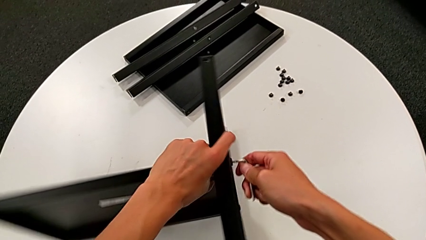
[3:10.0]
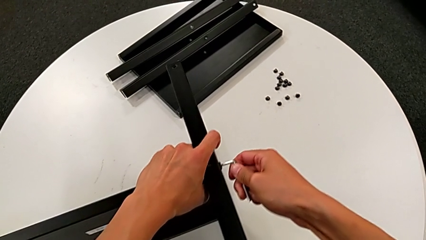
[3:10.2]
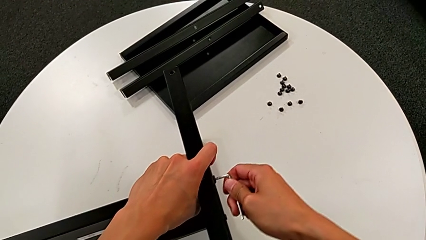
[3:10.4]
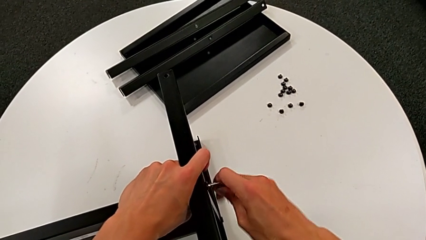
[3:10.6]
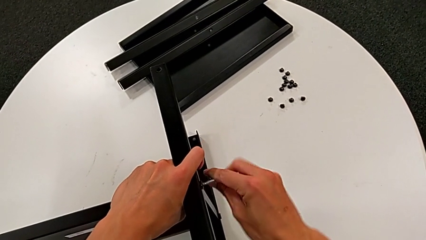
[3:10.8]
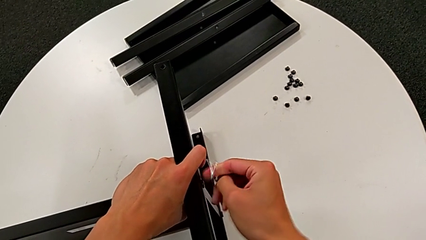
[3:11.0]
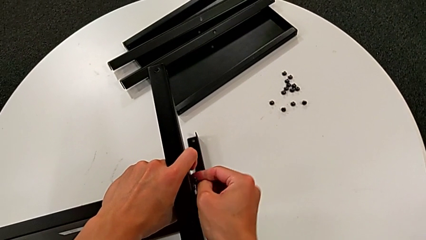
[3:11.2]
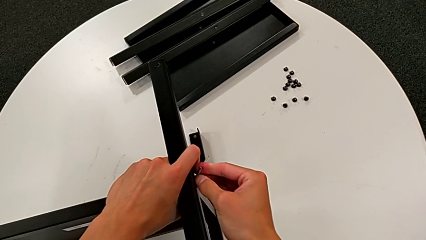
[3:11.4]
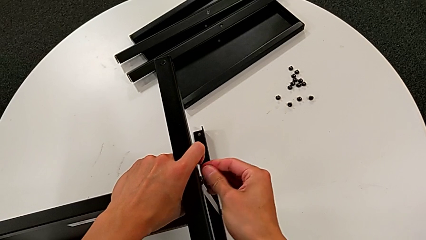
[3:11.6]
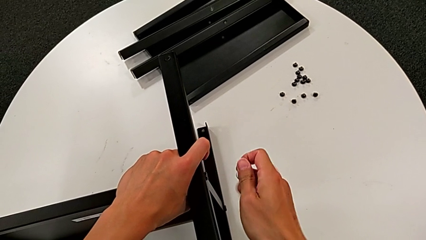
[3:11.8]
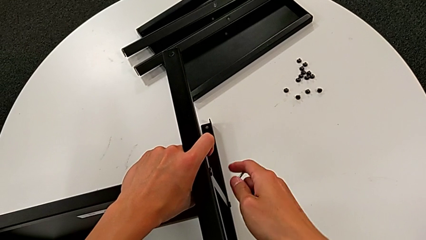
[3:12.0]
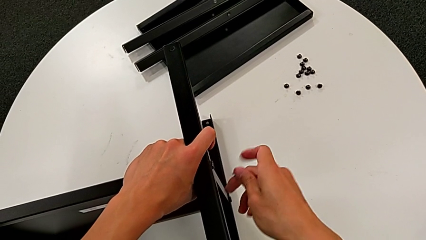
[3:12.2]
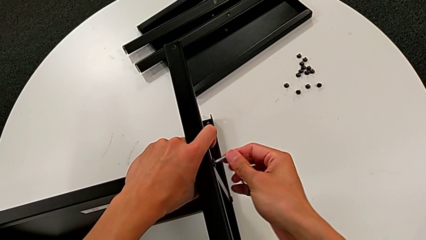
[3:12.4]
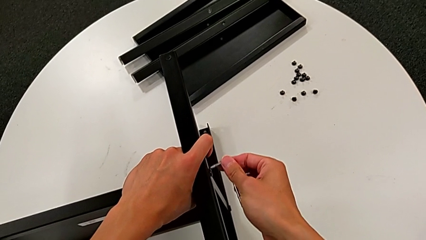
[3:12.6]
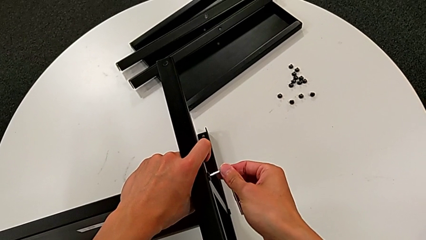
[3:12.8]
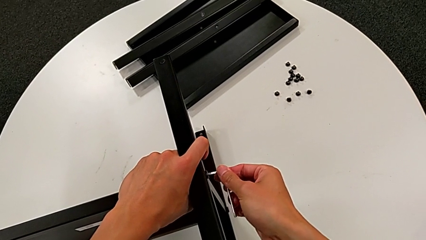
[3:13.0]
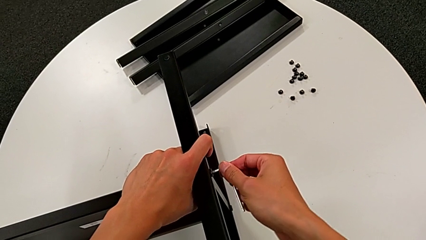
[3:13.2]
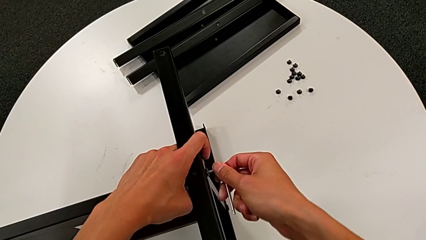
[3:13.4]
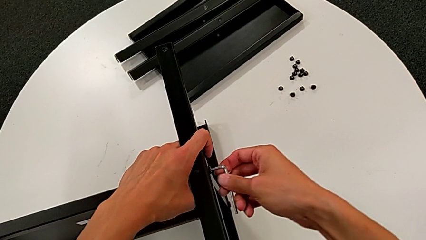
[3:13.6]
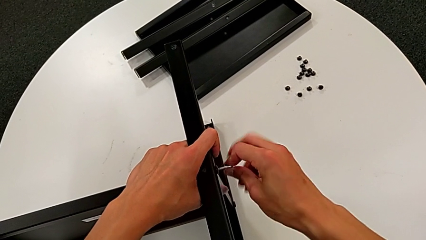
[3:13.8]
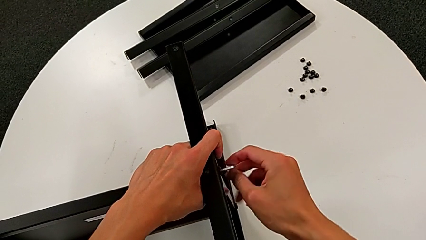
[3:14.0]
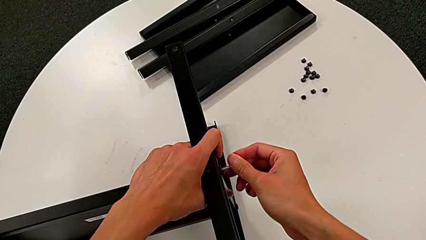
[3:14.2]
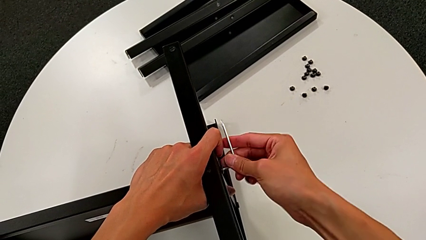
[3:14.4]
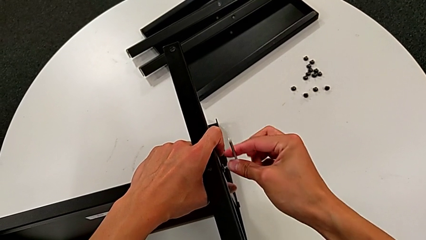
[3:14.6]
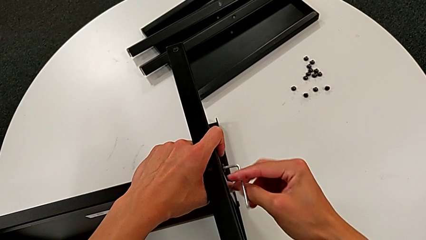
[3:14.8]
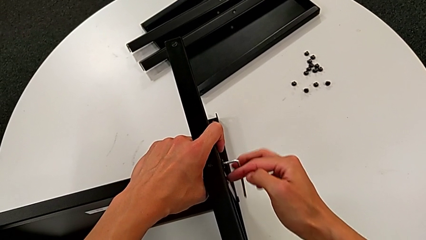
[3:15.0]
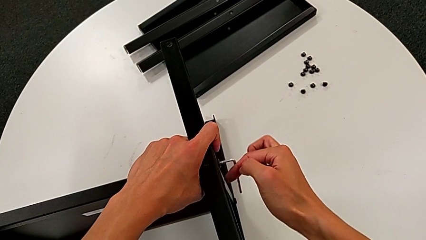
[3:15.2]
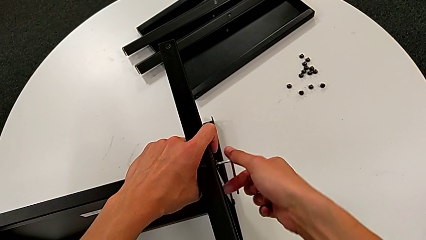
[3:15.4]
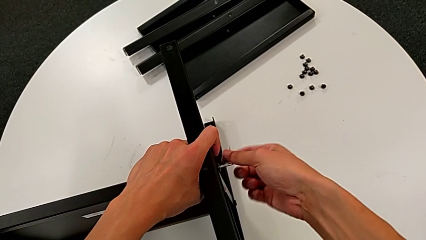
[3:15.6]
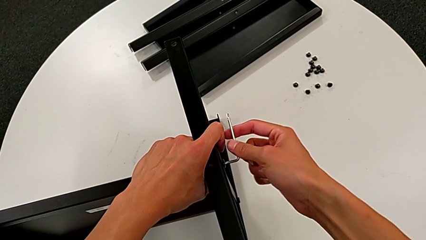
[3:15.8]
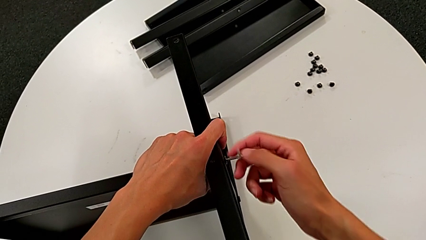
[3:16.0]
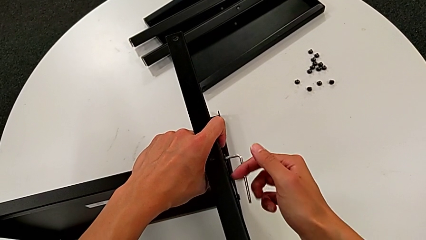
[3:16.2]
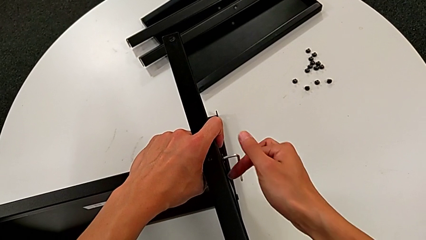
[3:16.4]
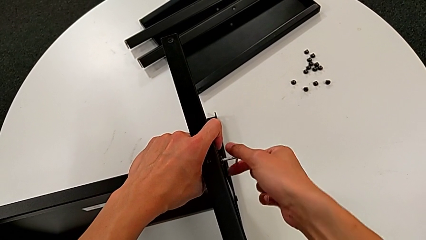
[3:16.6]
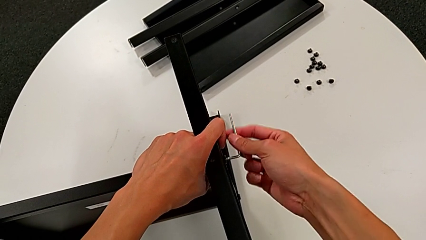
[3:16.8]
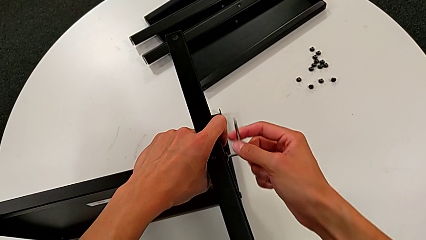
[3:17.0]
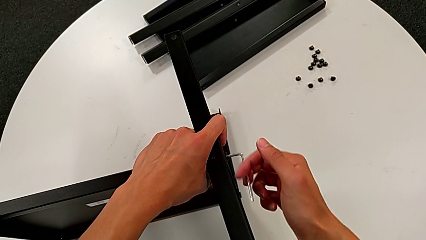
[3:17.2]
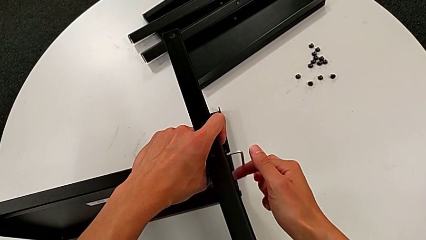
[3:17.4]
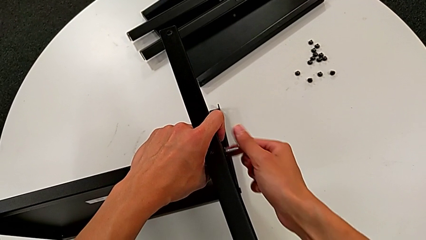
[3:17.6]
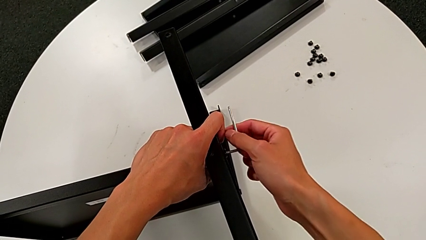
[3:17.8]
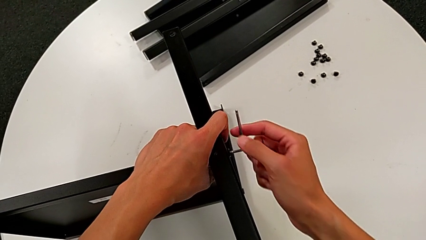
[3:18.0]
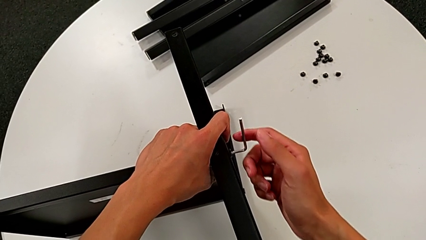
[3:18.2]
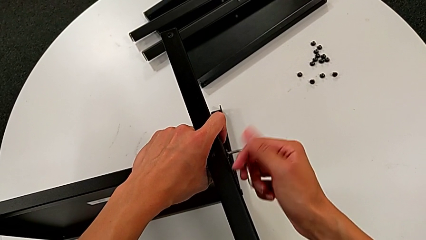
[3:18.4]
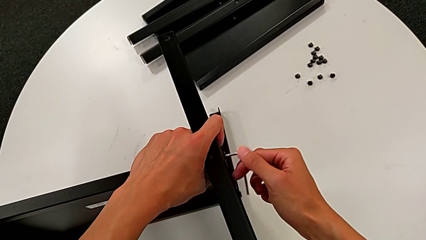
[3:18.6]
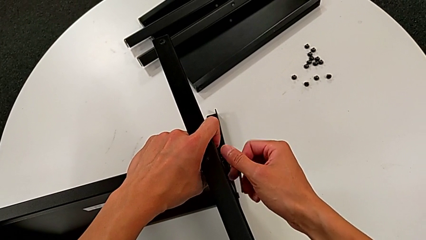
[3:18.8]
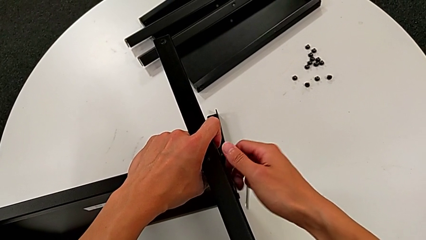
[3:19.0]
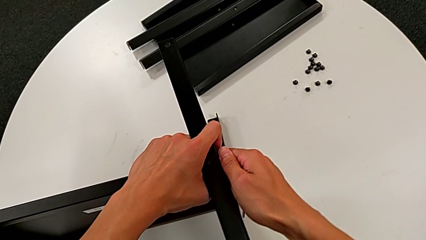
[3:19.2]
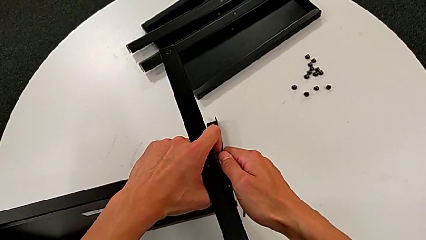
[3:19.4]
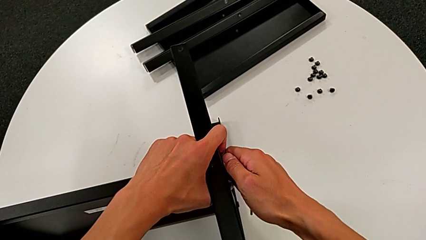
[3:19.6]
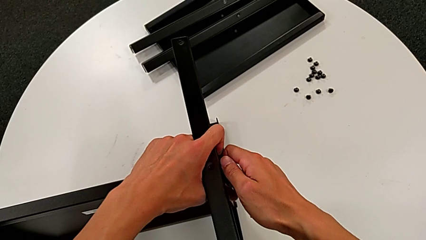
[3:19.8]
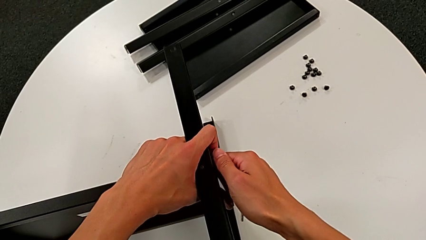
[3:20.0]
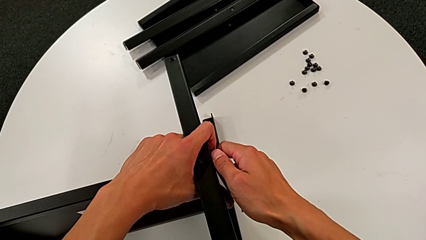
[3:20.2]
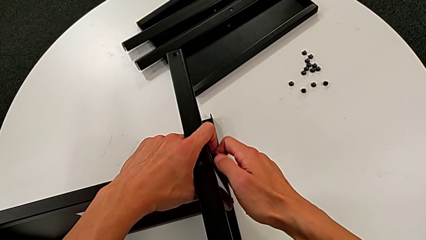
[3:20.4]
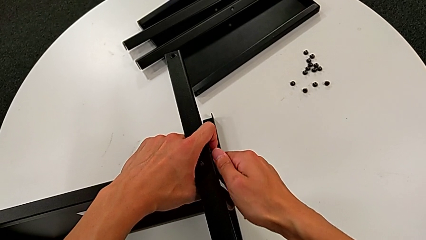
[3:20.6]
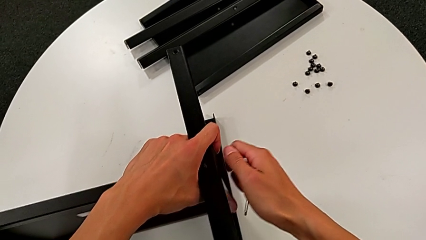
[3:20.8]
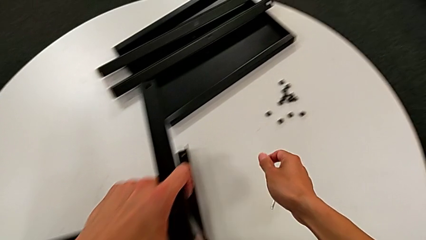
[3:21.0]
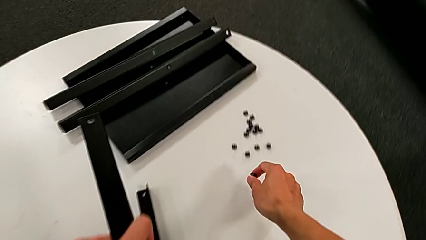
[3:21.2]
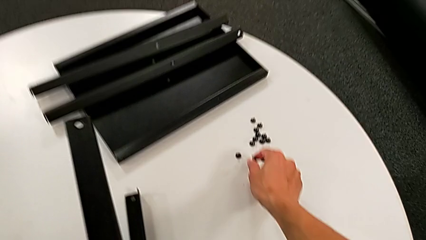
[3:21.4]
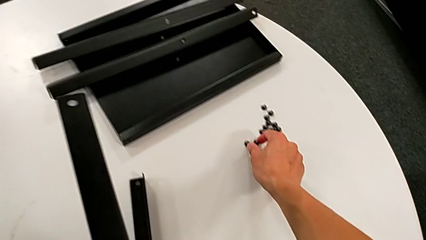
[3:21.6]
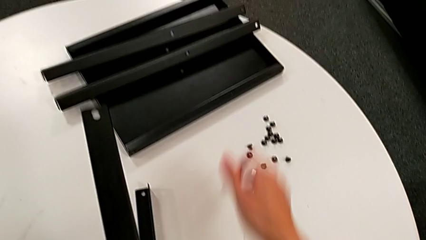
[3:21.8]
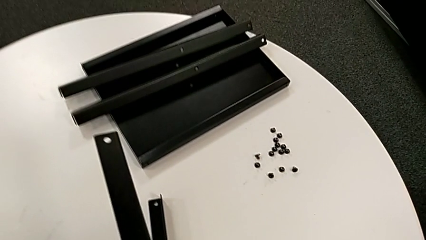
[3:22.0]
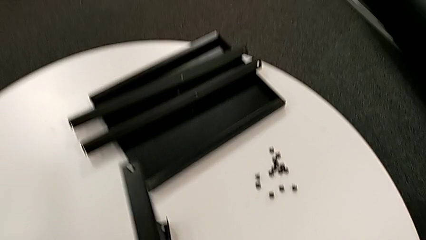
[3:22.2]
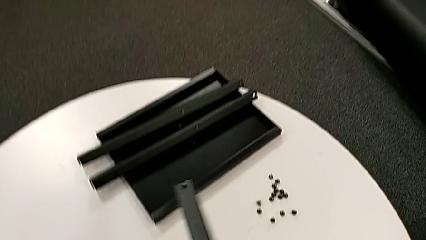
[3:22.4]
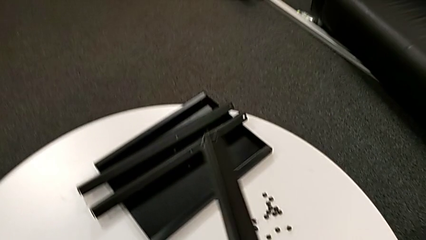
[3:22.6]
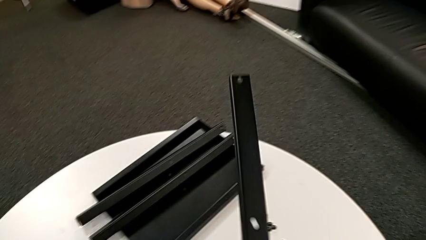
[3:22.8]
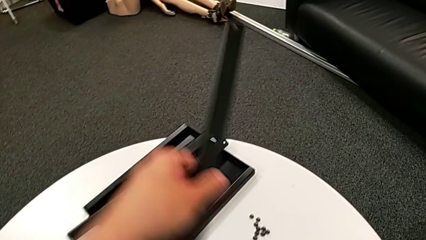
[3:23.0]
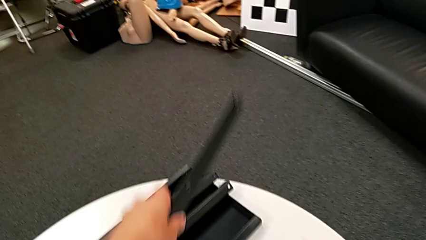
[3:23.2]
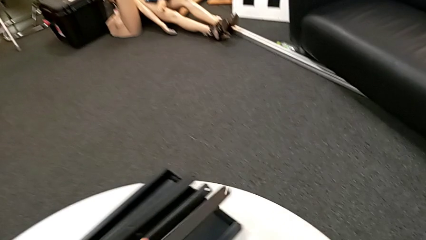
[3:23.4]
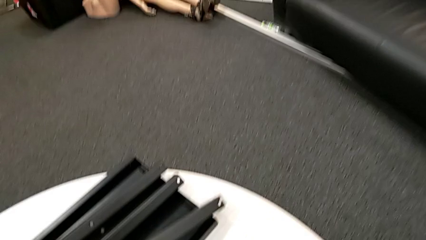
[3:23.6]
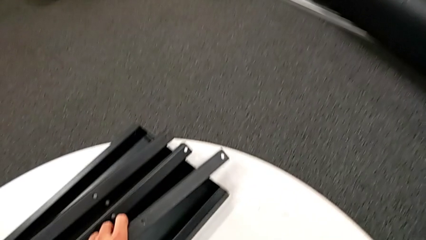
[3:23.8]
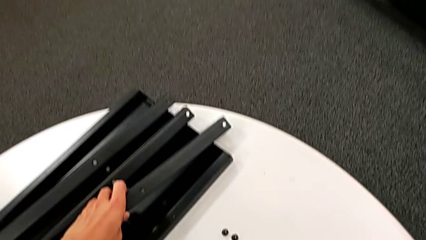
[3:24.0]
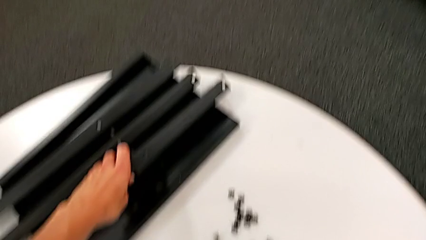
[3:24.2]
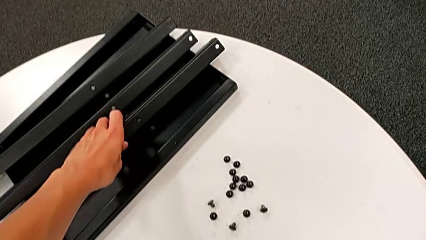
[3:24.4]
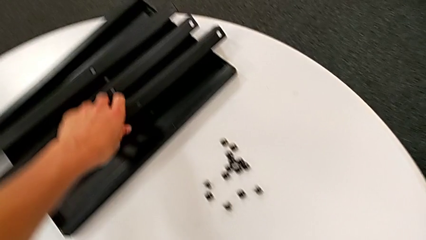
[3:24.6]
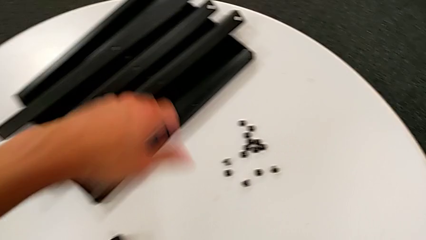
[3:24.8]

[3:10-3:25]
The camera wearer is unscrewing the fourteenth hex socket head and disassembling the third leg. They wrongly withdraw the Allen wrench, dropping it, insert the Allen wrench, unscrew the hex socket head, grab it, unscrew it, disassemble it, place it, disassemble the third leg and place it.

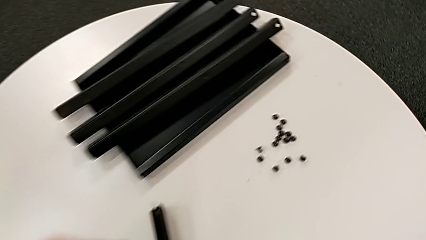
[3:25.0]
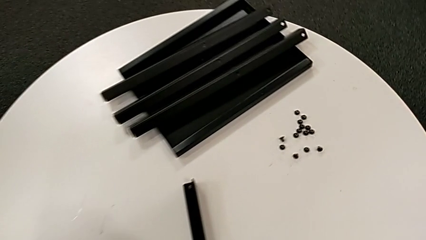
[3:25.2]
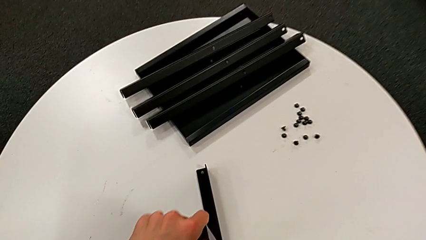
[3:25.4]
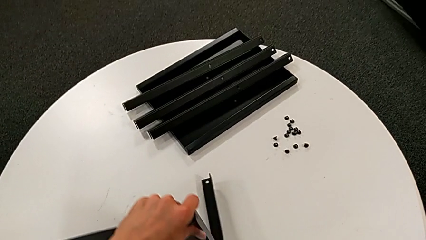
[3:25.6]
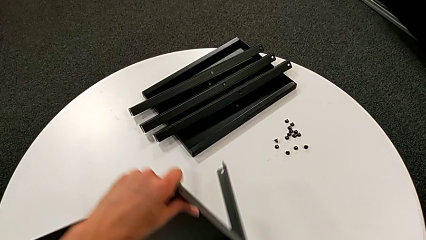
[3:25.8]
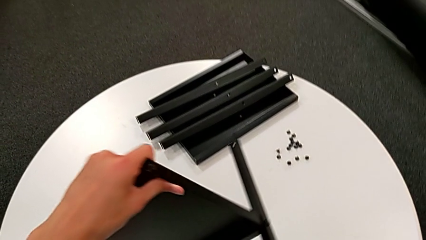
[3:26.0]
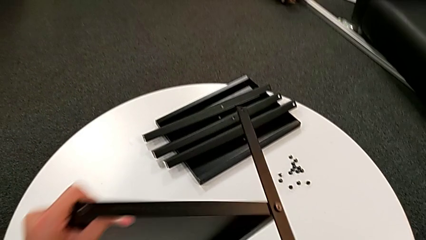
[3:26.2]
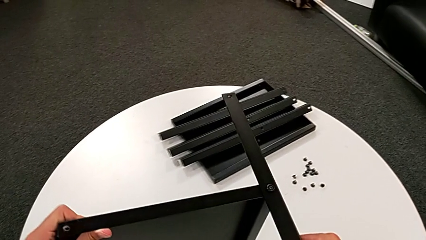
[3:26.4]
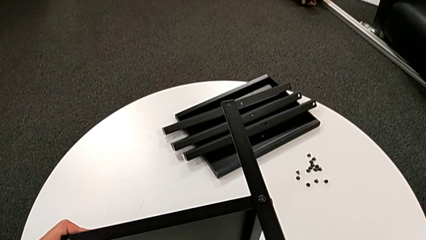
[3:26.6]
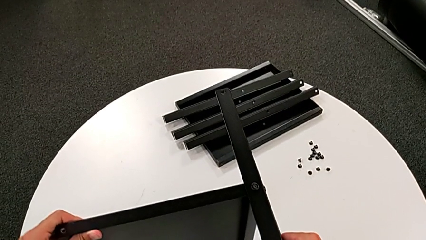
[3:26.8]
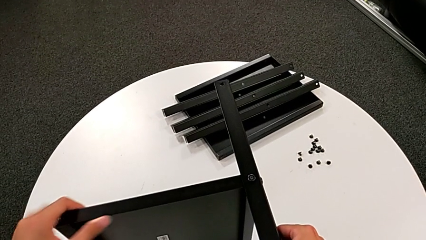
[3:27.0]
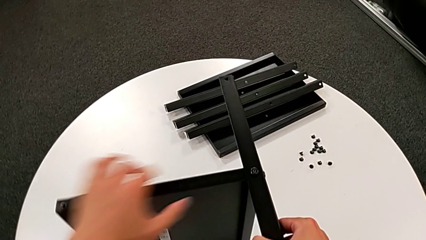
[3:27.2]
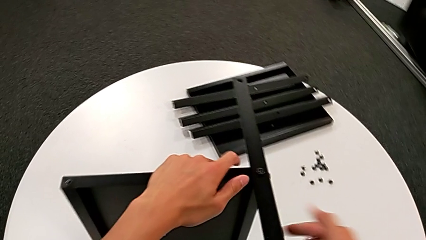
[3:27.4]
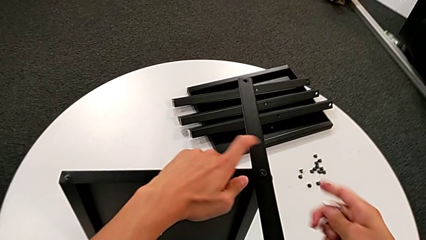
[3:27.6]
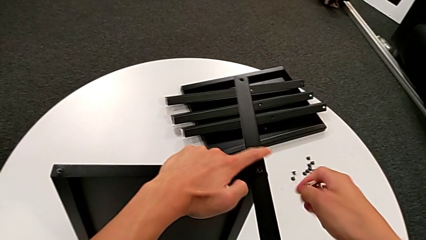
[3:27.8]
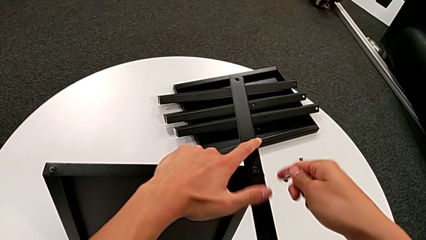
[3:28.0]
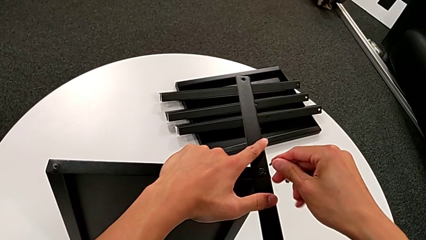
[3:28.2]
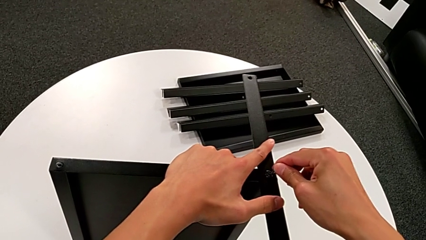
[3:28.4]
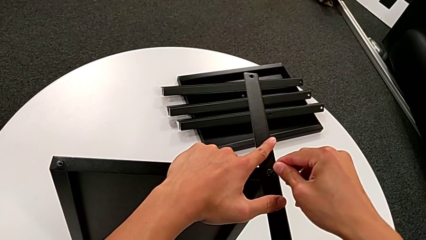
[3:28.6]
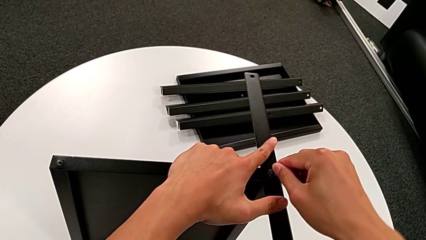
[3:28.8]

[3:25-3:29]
The camera wearer is unscrewing the fifteenth hex-socketed head of the legs. They approach the nightstand, rotate it and approach the hex socket head.
